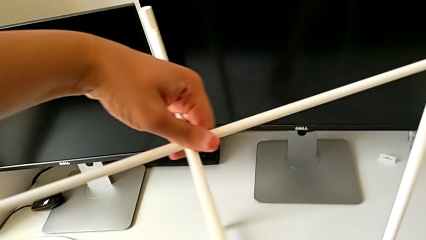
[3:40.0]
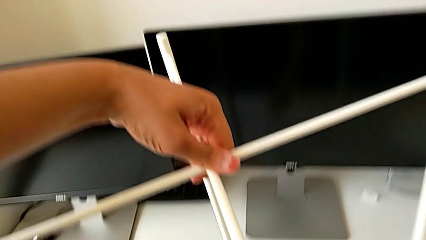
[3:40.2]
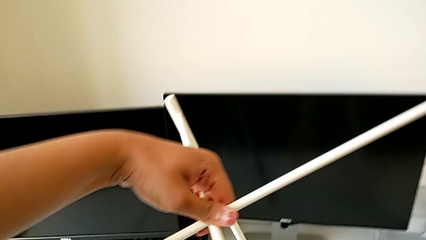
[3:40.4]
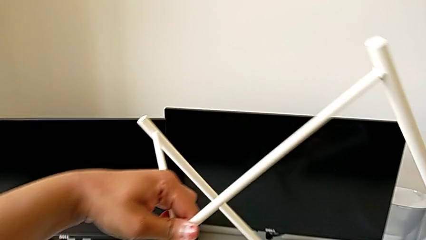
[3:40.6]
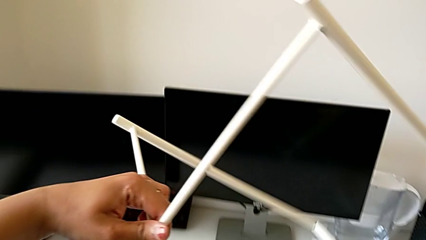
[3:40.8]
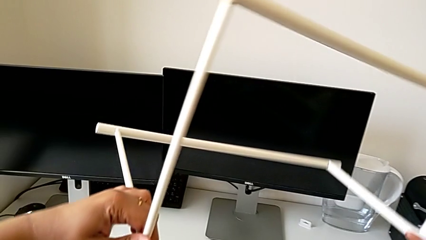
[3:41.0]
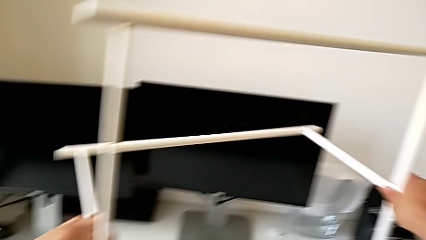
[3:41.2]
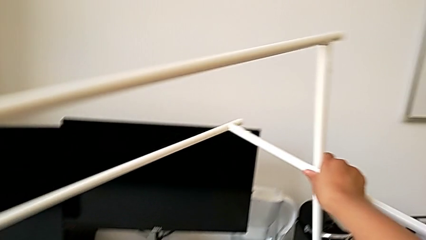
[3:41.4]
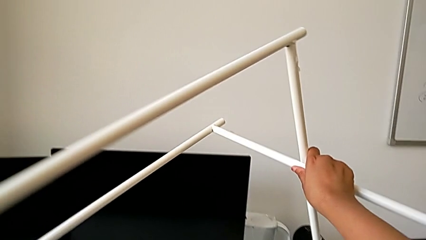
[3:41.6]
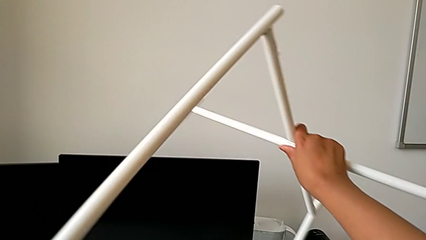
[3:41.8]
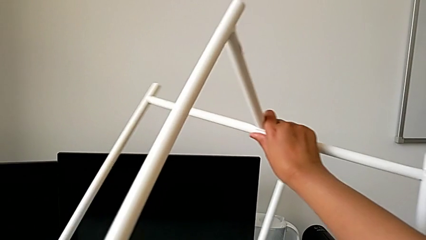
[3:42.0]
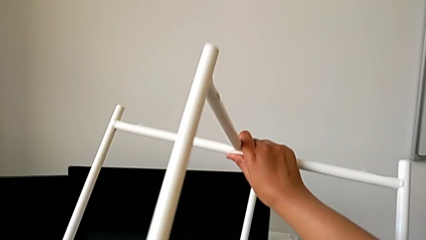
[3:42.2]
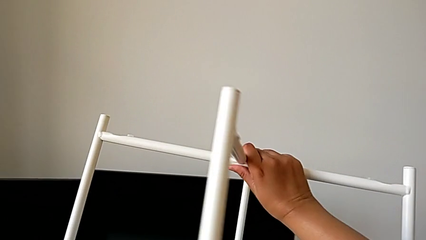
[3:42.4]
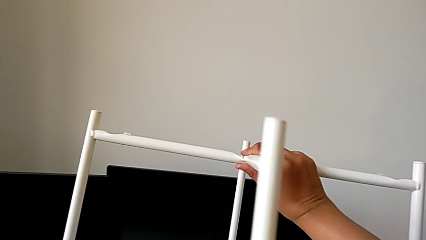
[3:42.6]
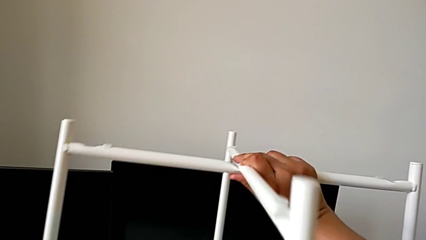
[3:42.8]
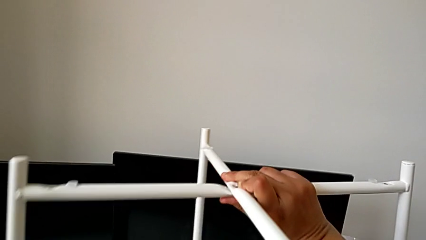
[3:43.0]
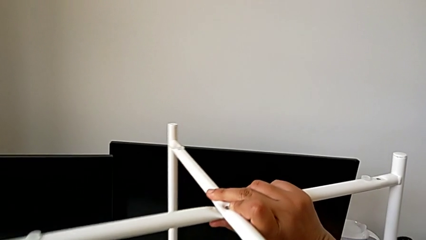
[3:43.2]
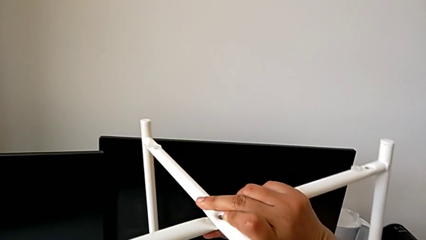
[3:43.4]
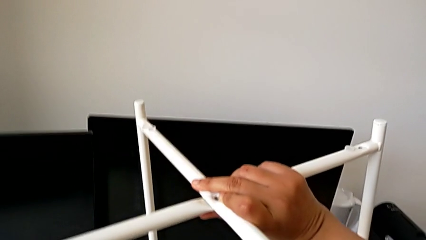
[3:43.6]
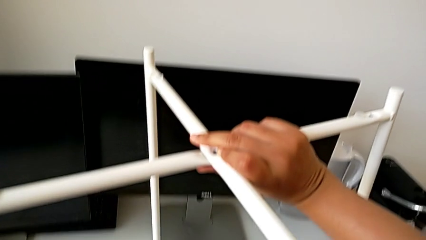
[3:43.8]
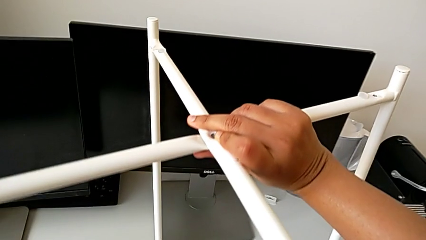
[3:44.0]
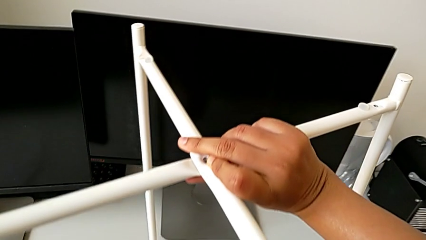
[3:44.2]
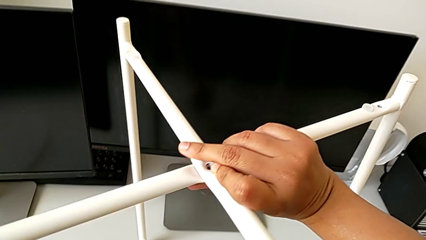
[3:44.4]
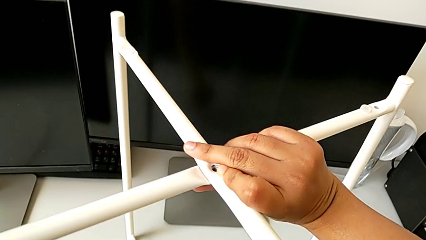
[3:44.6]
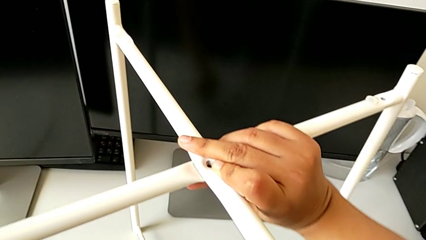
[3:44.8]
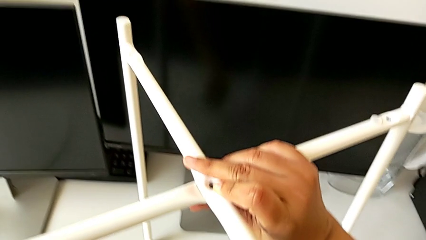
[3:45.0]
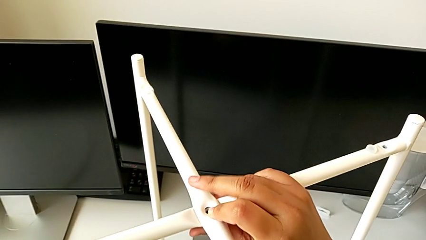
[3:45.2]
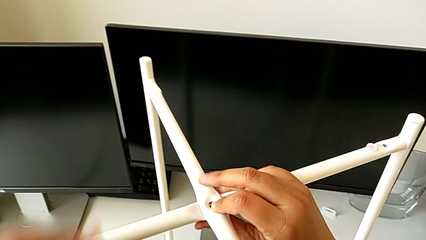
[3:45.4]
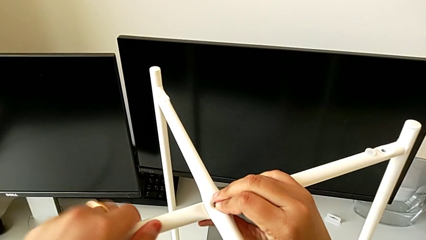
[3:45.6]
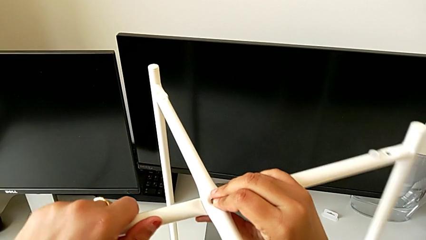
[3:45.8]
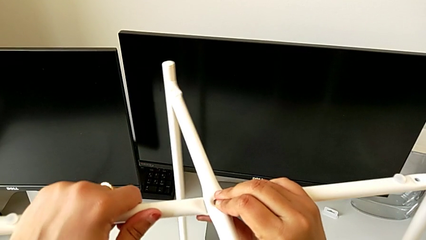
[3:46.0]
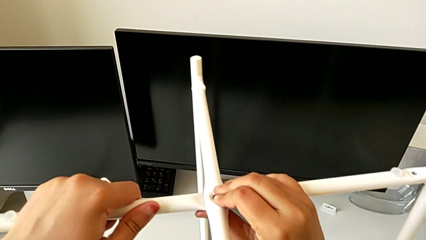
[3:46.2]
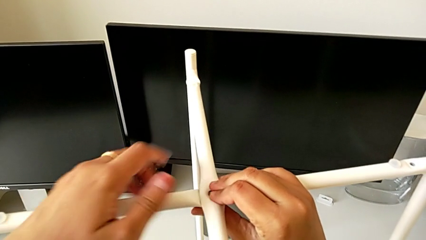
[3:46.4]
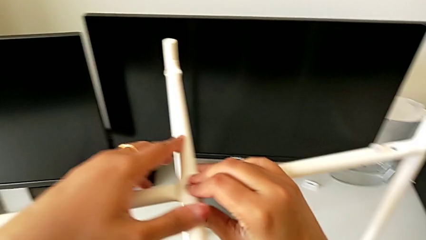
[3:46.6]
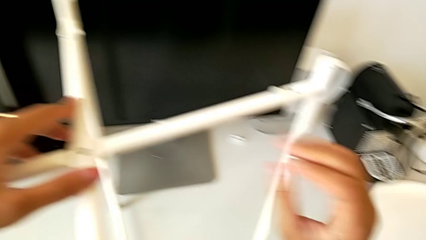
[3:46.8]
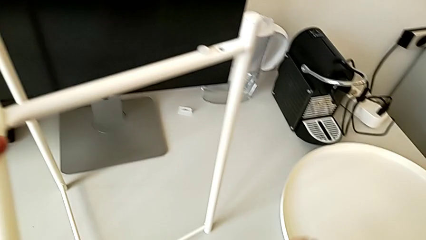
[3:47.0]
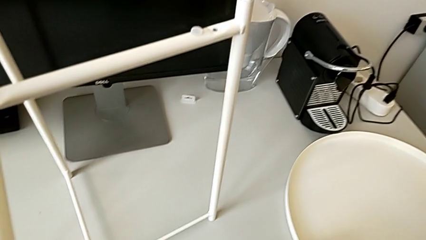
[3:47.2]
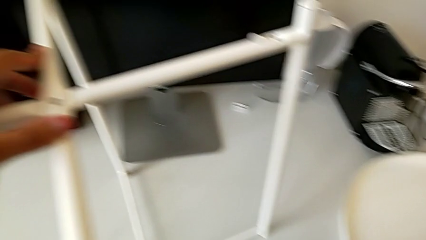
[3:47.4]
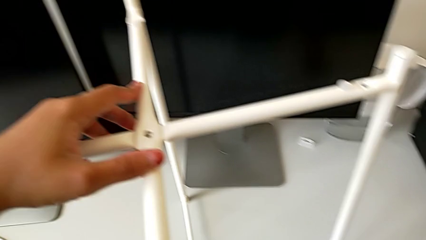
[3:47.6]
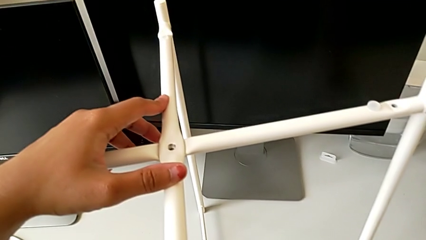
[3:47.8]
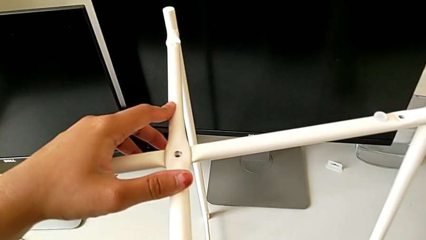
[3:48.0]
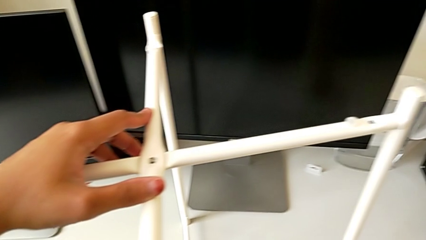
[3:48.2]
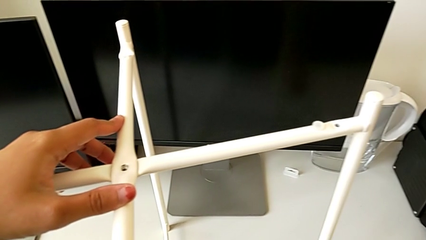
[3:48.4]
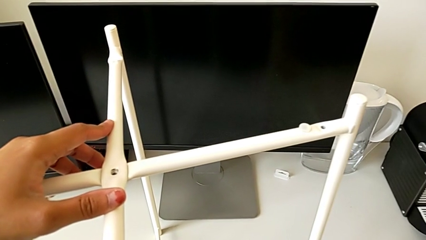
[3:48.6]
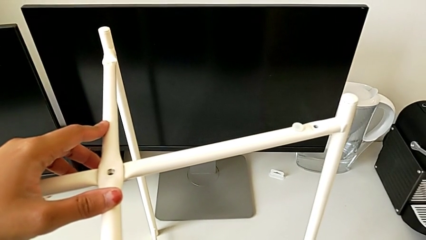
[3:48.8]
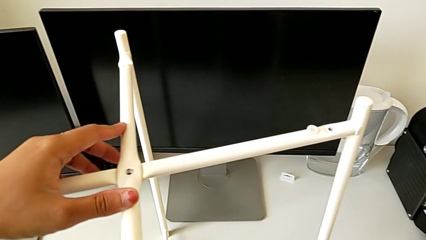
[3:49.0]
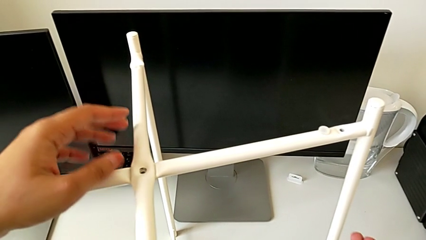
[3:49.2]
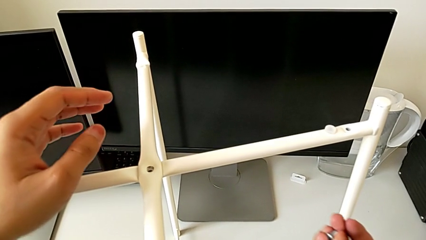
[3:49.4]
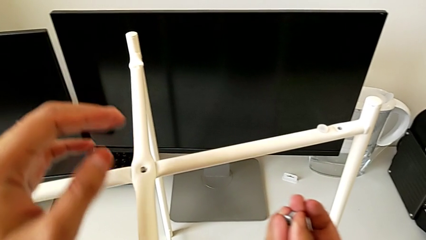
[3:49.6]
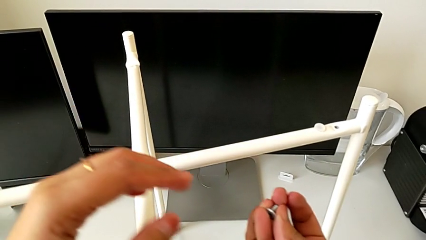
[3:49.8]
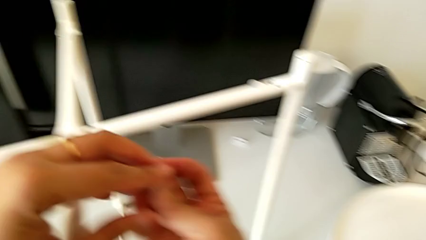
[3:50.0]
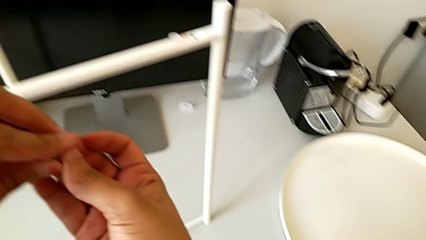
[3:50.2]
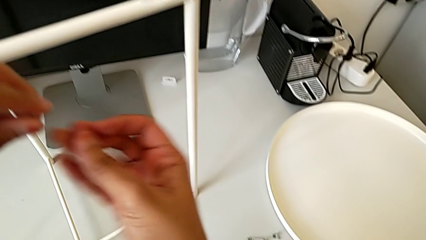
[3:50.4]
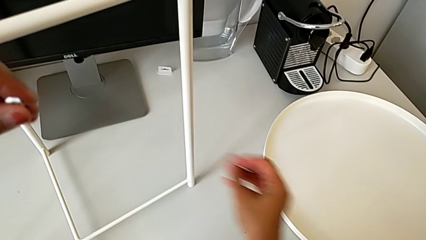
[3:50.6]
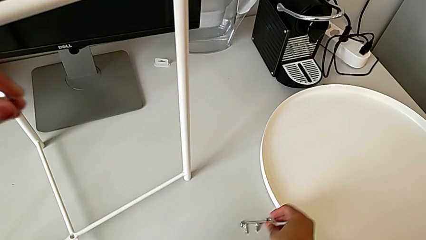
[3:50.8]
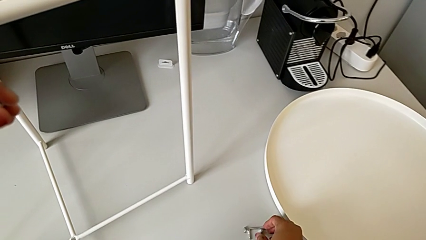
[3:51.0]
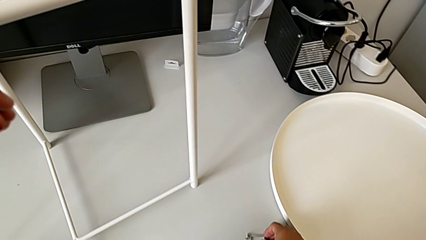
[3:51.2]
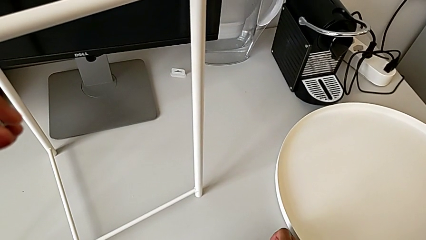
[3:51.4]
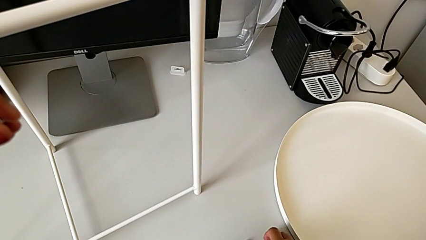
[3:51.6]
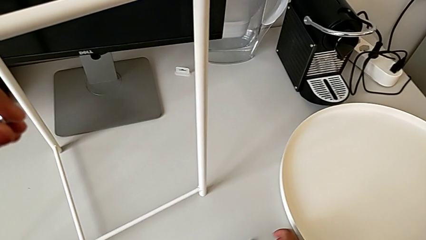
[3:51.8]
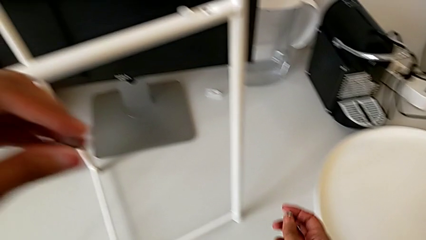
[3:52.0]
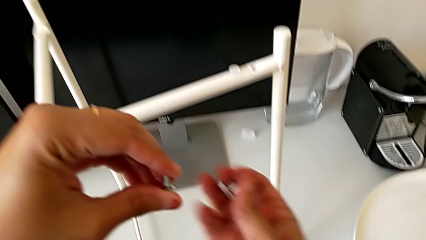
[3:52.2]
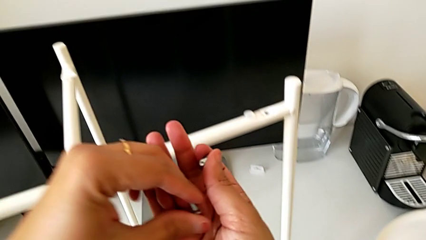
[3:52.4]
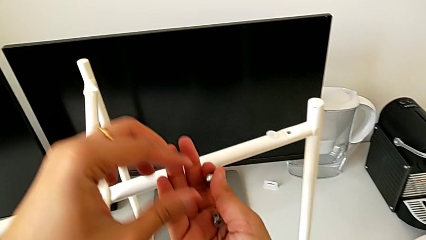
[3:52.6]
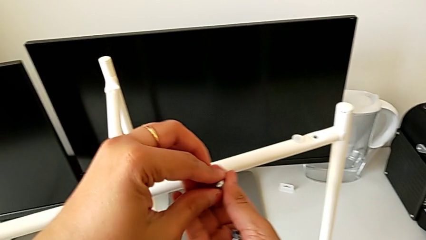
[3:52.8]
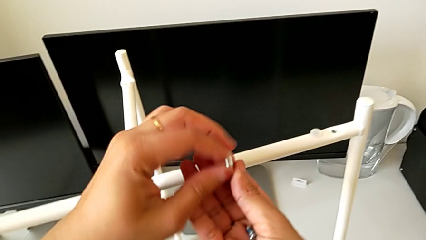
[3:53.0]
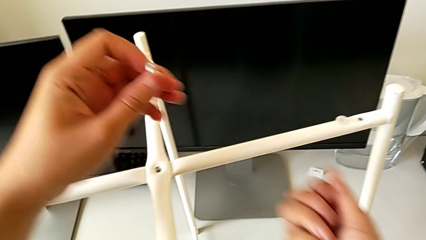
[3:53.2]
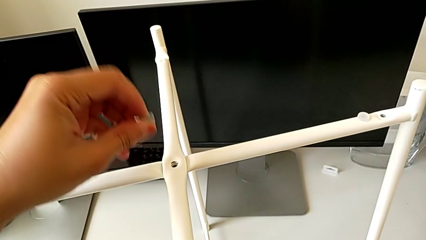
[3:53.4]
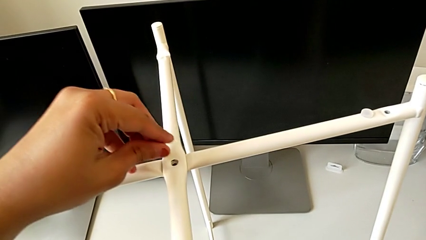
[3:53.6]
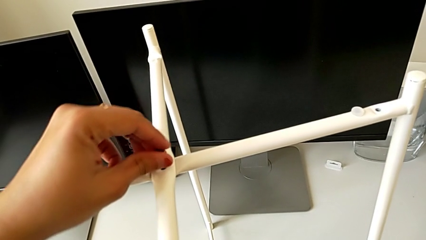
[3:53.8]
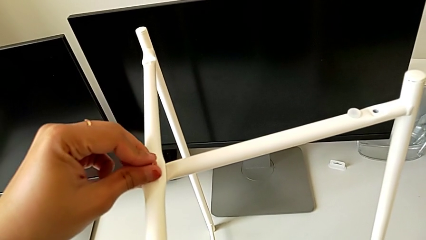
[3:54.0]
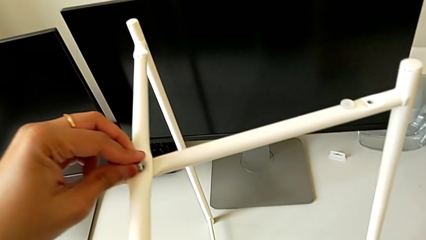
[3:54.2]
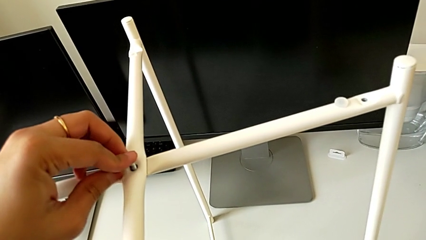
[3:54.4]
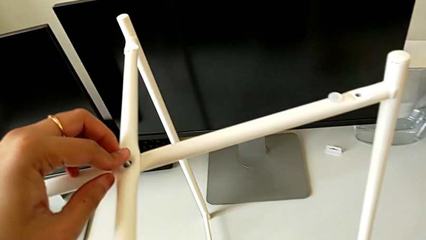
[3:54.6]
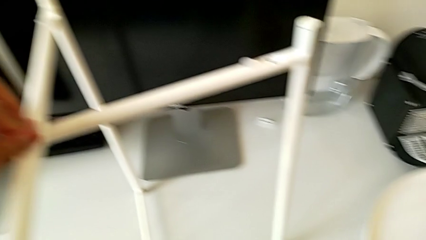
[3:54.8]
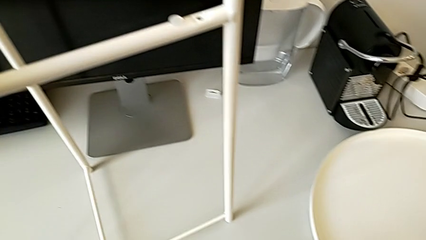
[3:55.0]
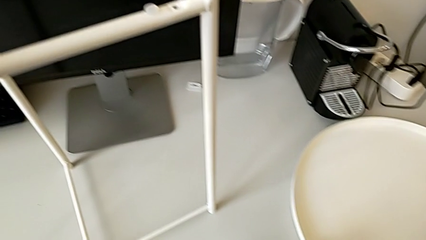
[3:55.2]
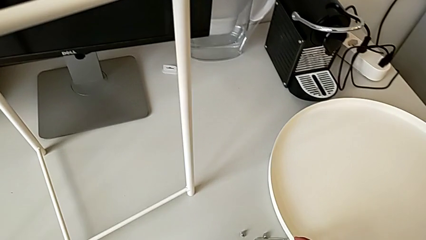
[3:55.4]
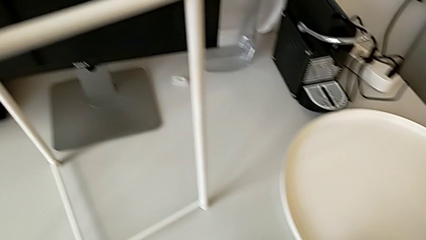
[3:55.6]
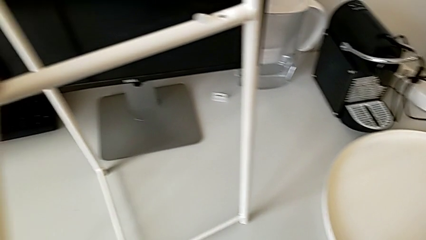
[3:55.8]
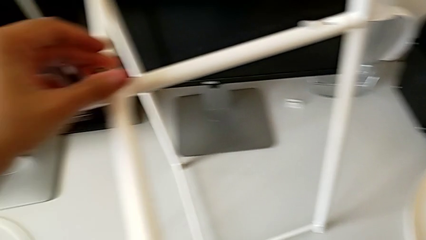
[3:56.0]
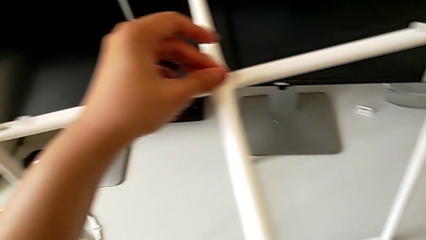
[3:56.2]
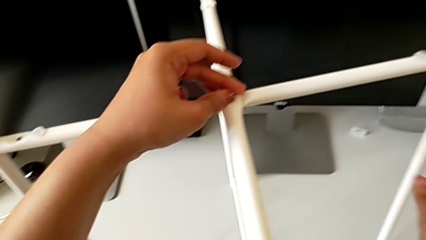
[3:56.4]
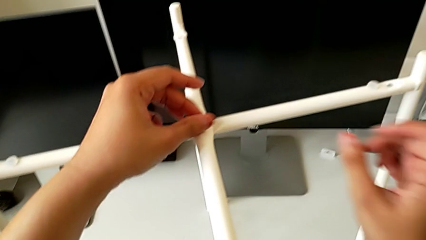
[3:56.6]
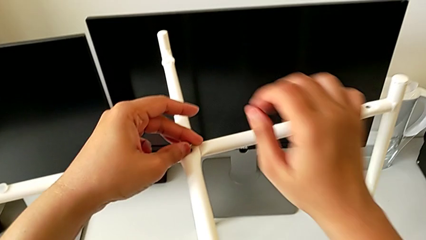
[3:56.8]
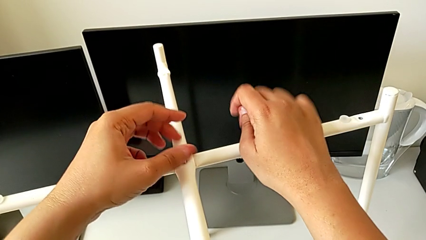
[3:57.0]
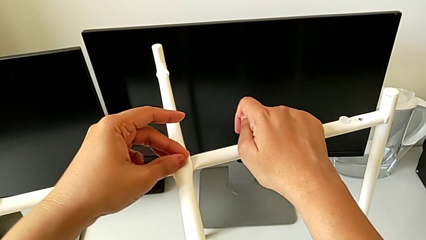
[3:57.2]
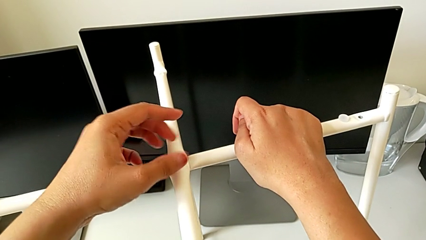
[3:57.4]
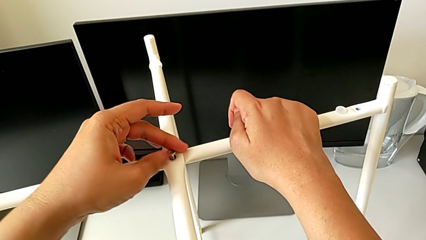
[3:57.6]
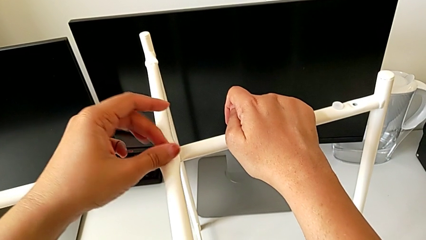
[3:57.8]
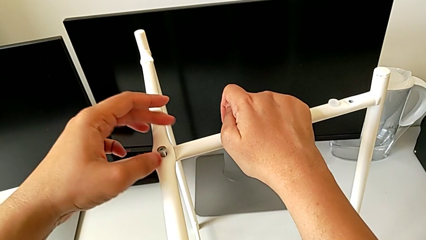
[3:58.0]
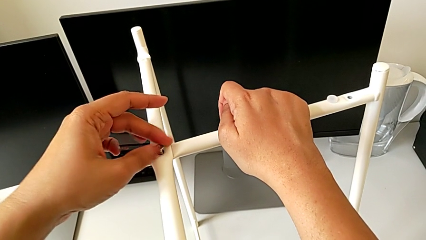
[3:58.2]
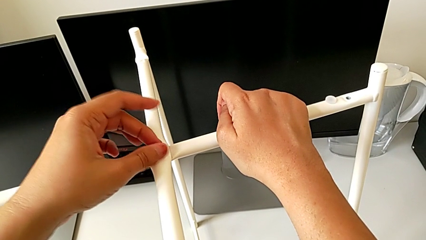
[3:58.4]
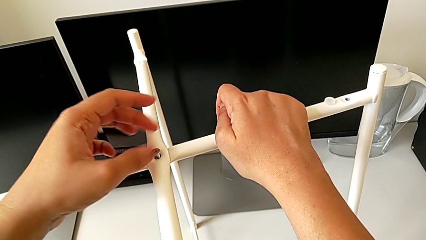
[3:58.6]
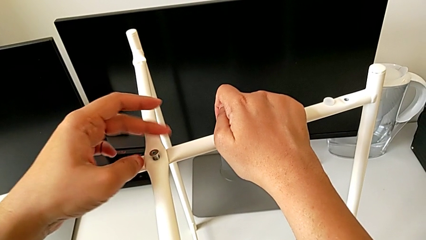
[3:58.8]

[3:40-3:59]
The camera wearer is assembling the top screw into the legs. They rotate the leg, place it, align it, hold it, wrongly grab the hex socket head, grab it twice, place it, grab it, insert it and begin to screw it.
